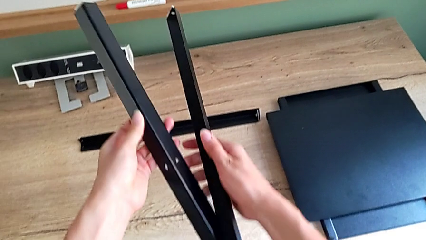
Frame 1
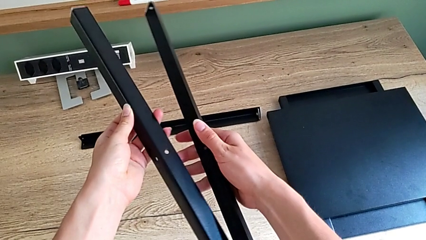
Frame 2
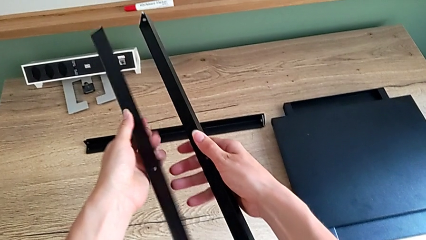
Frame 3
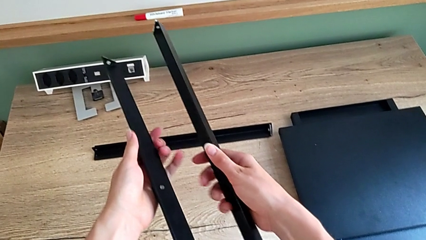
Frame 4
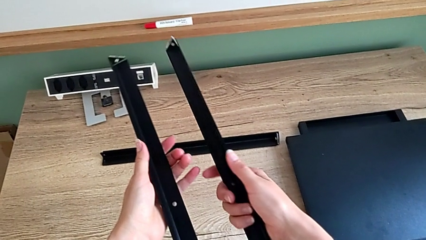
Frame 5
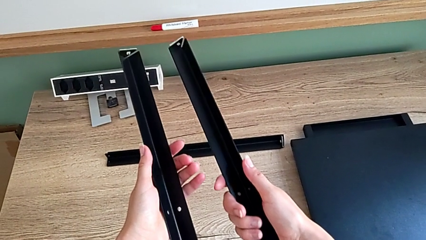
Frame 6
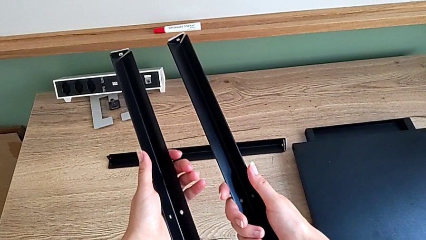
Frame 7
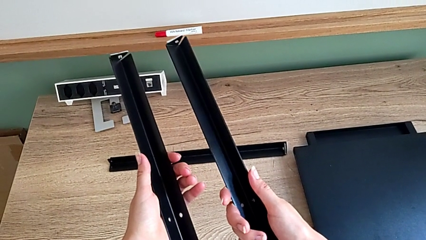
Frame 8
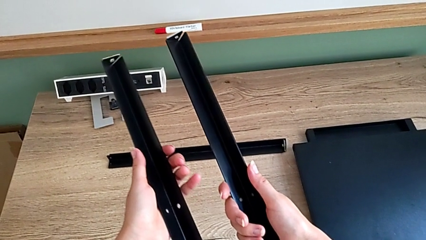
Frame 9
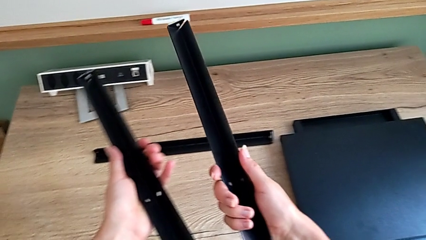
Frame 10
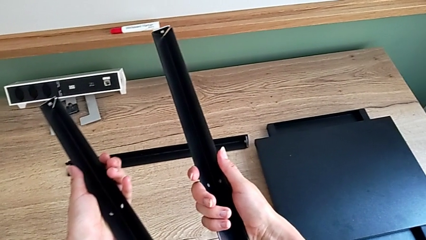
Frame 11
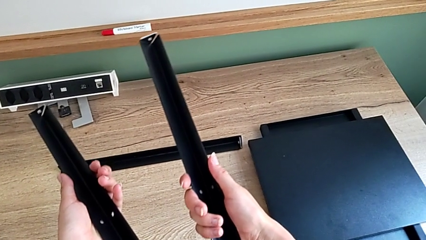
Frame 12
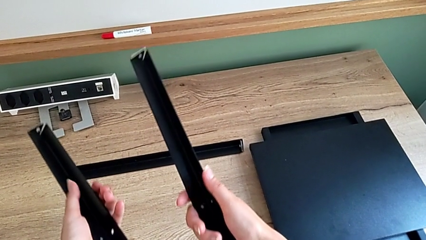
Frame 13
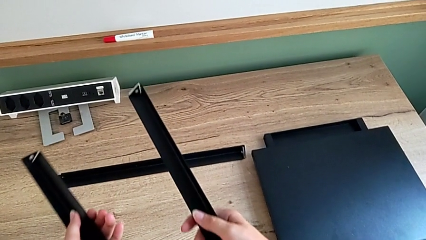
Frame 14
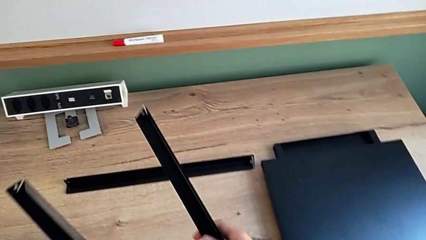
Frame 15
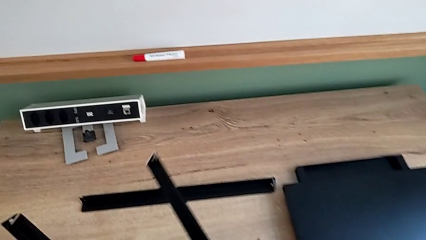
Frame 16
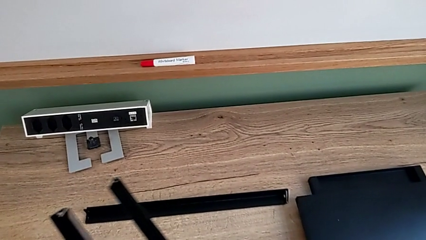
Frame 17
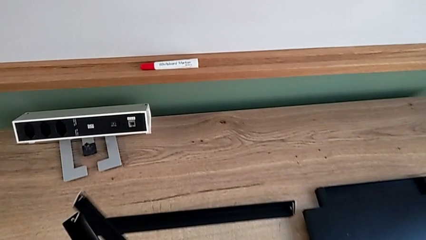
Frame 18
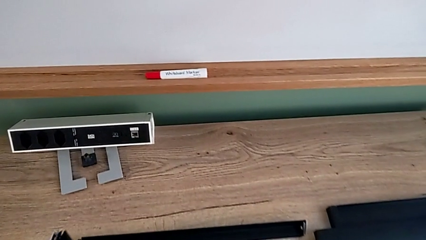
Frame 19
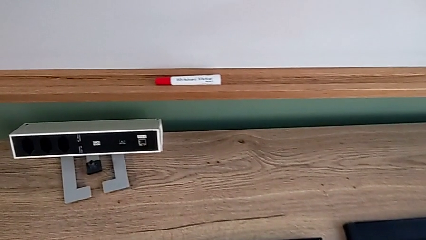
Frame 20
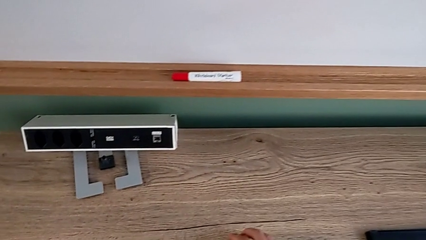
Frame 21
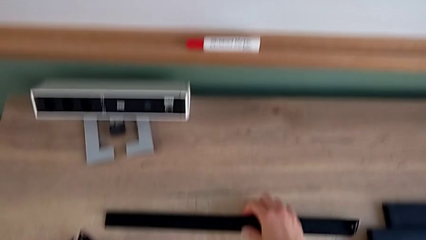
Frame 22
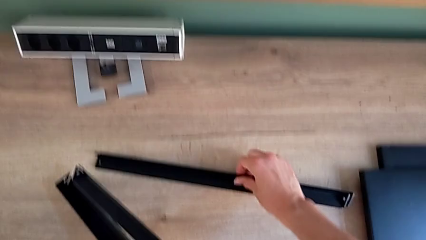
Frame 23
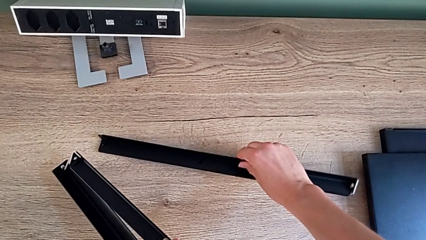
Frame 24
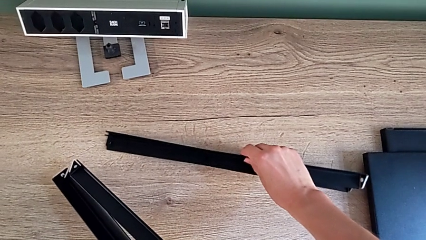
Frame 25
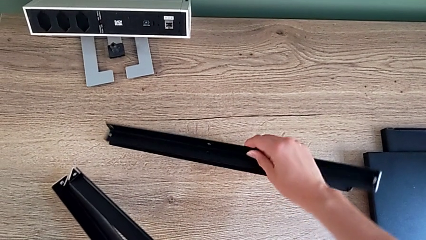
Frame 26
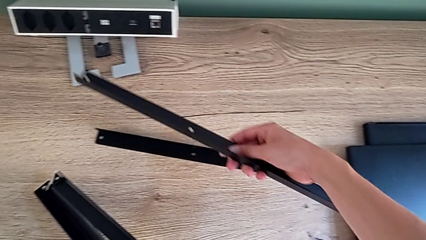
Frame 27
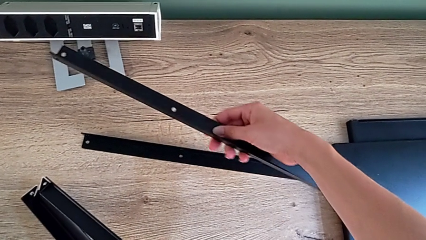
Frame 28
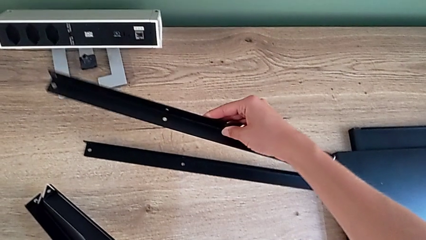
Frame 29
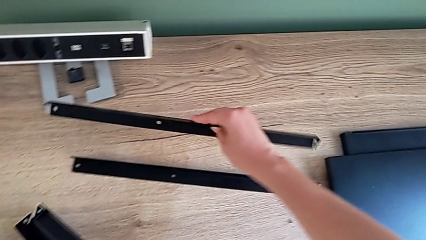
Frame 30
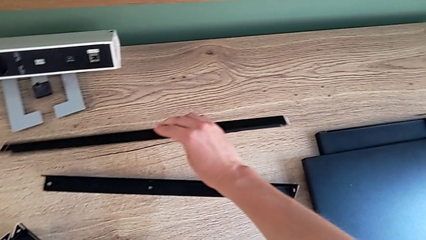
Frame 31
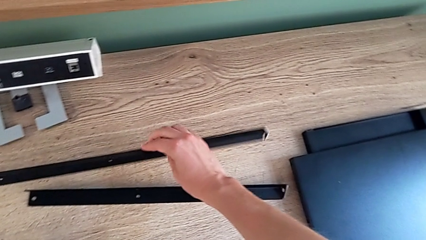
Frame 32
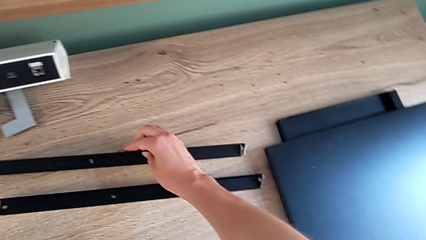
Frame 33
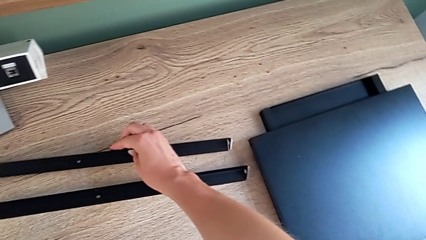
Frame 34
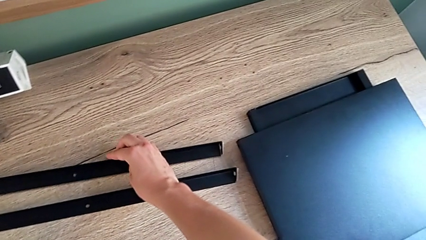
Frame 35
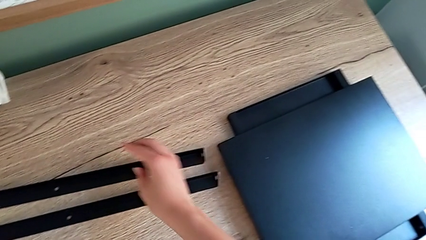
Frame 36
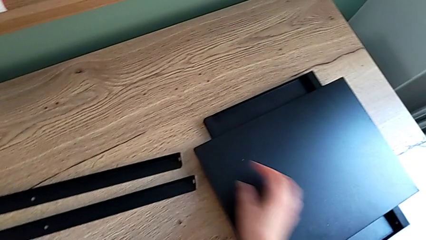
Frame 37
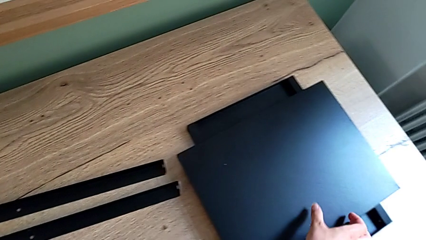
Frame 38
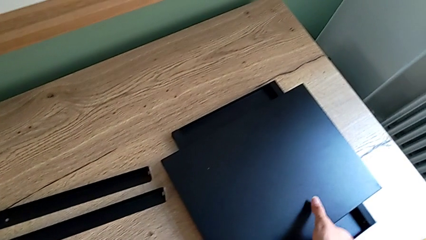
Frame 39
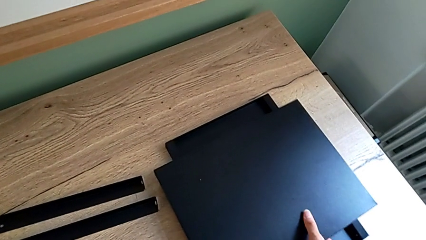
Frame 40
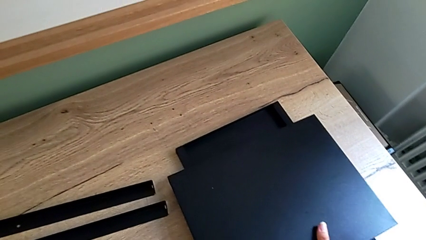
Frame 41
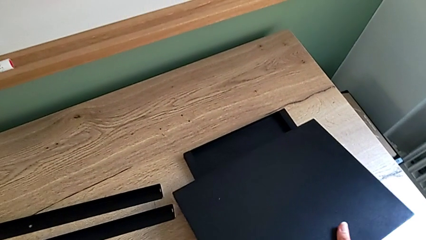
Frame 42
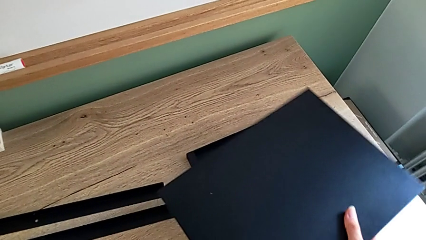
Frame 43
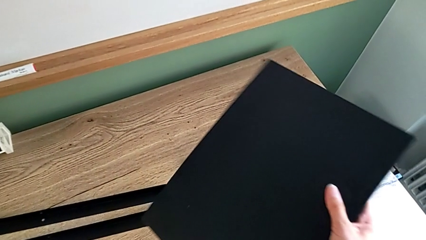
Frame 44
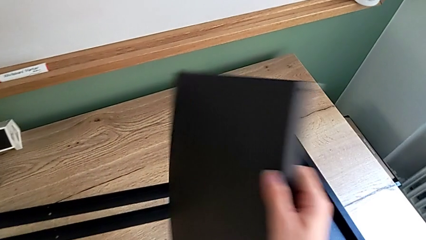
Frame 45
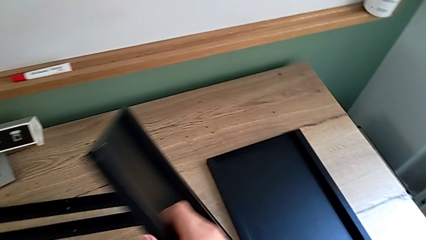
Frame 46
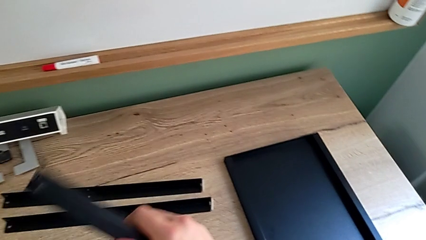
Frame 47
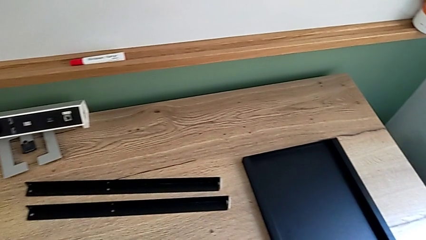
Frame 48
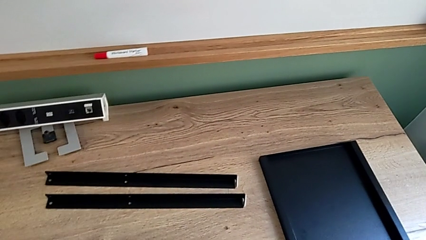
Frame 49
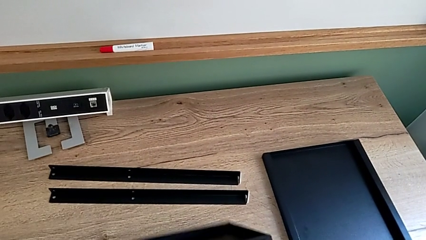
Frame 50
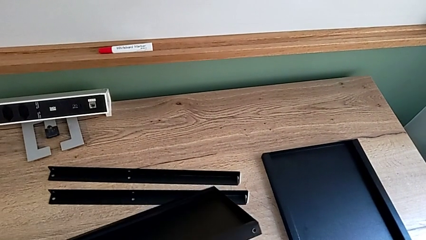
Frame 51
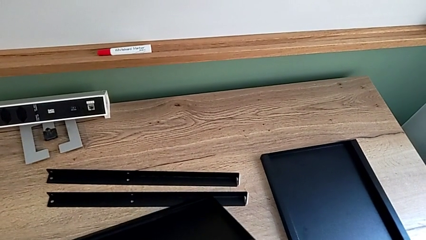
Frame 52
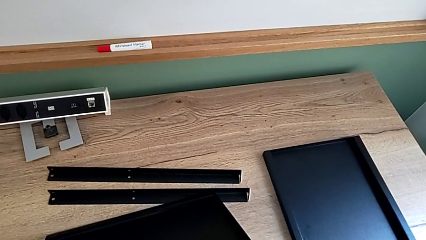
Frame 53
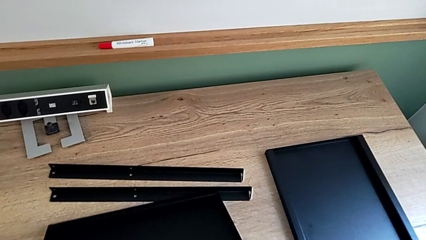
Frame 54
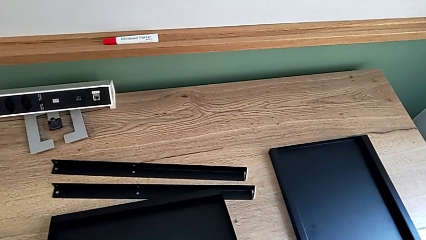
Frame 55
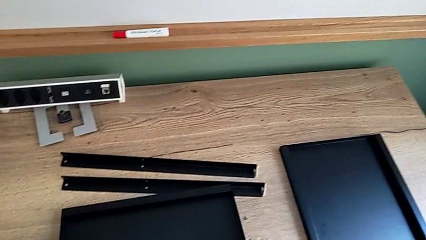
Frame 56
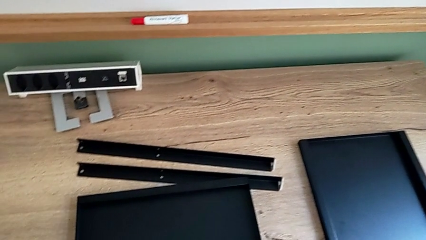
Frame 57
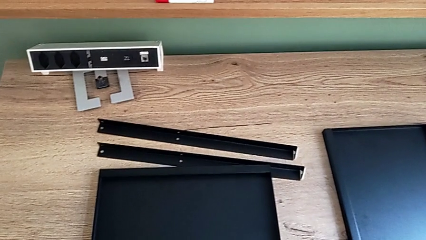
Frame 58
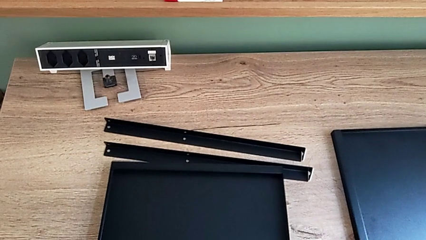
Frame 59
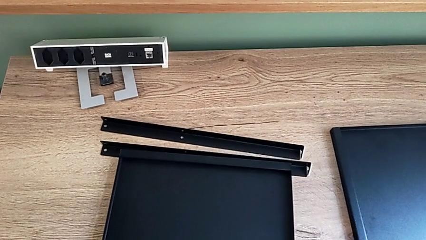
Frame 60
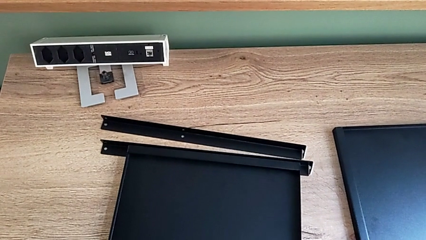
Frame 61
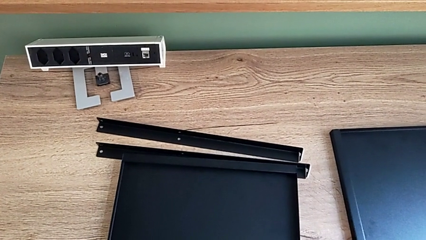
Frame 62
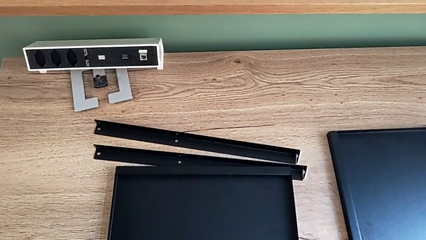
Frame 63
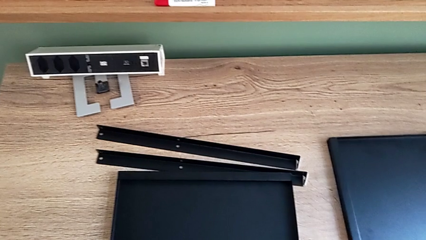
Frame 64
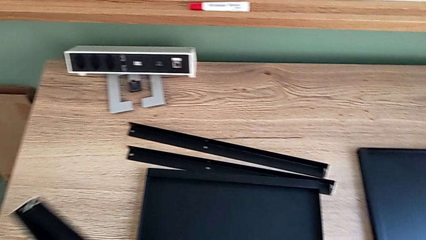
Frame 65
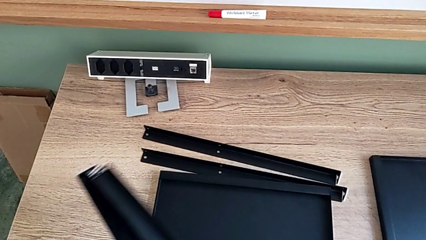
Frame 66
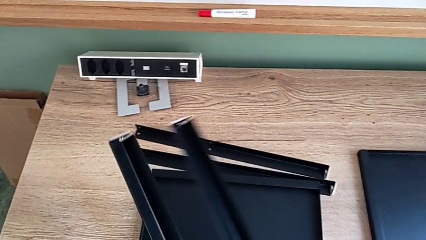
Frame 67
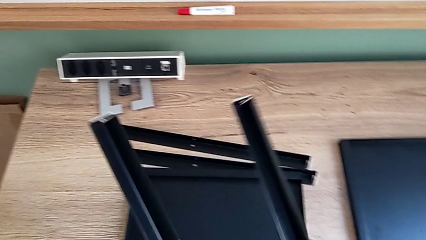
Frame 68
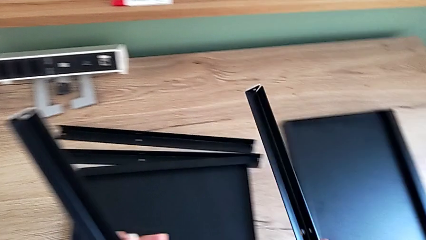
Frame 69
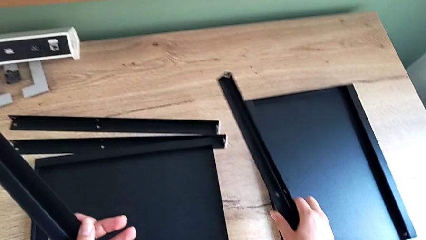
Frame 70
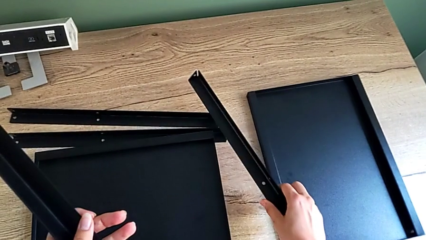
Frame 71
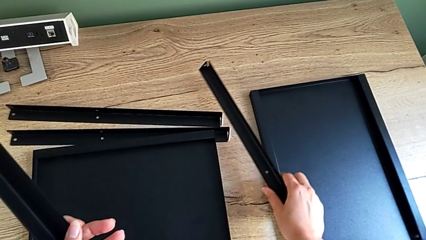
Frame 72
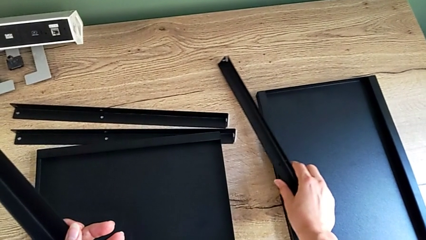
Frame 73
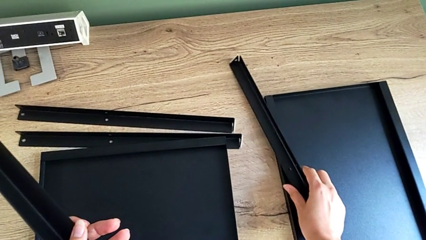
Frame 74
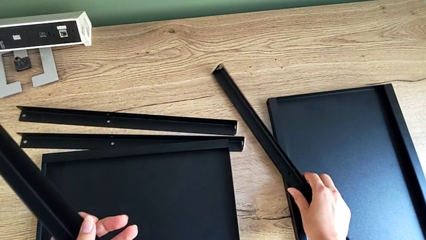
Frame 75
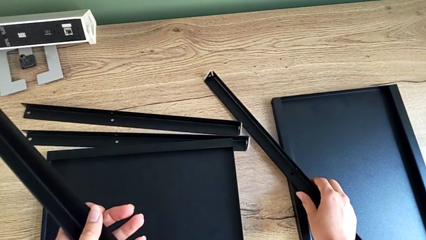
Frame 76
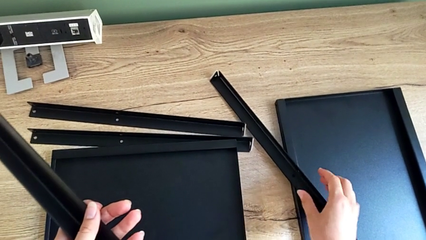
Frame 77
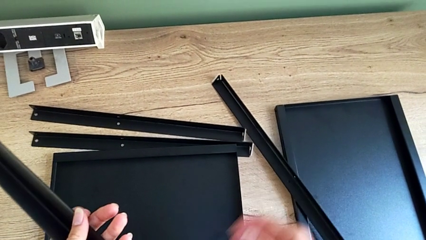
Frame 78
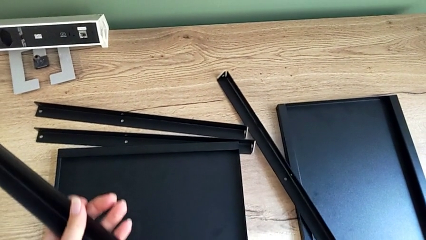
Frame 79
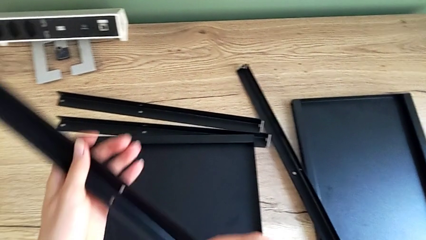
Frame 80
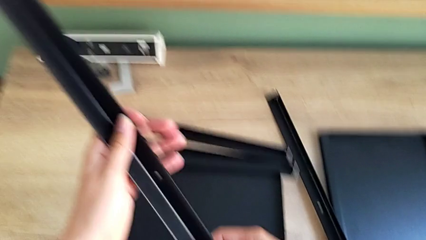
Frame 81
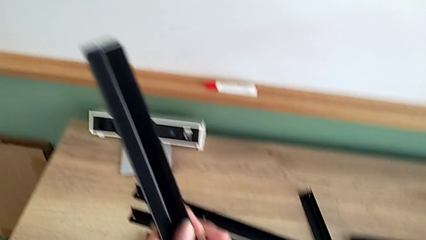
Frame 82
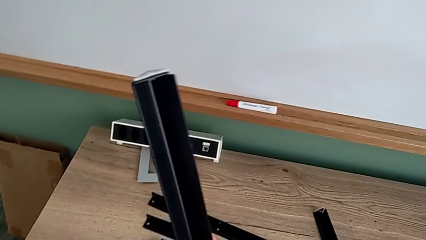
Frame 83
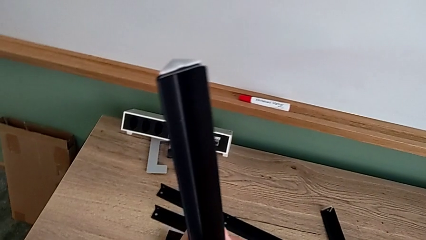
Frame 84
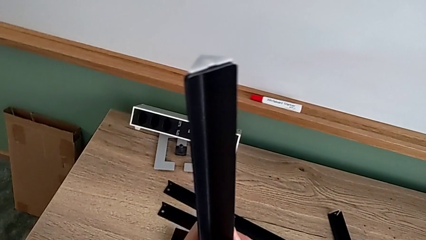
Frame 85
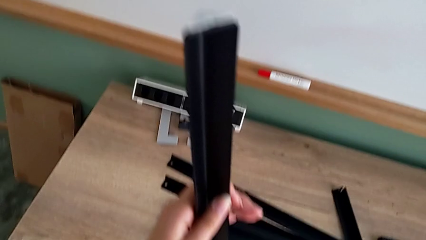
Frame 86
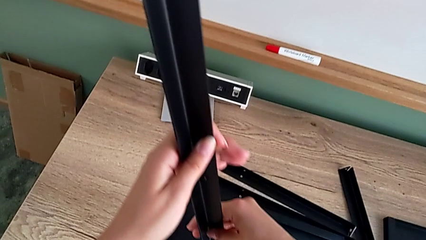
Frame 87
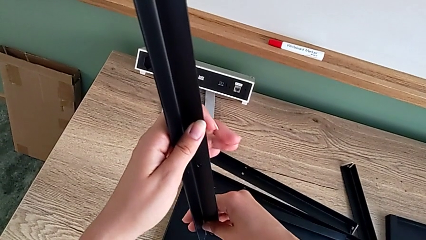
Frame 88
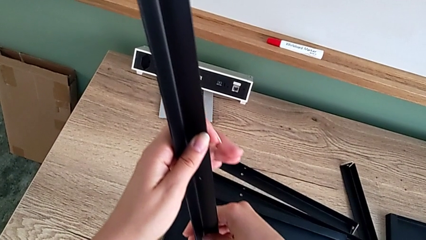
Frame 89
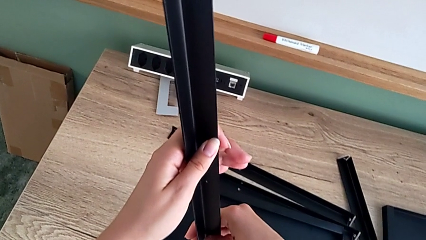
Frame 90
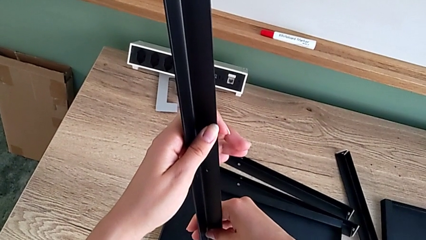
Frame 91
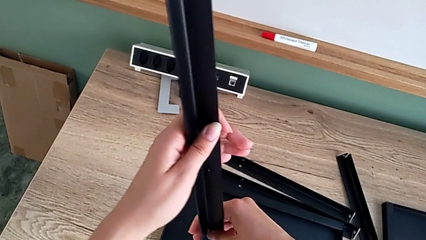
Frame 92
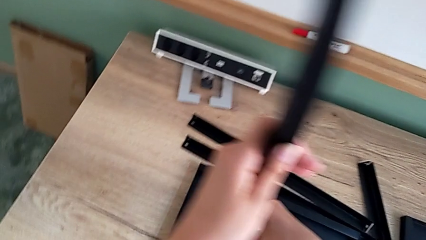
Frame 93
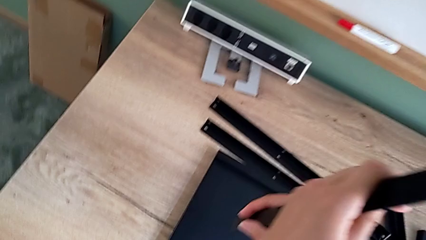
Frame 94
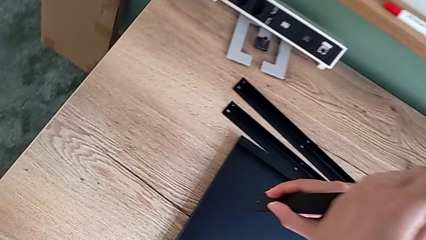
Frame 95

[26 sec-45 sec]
The camera wearer is assembling the first leg onto the shelf. They inspect the black tray, grab the first leg, grab the rectangular tray and lift the first leg.
